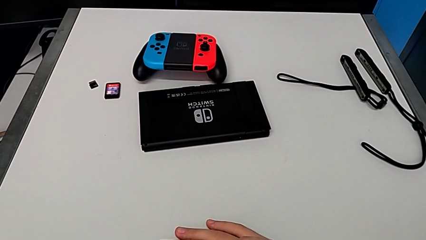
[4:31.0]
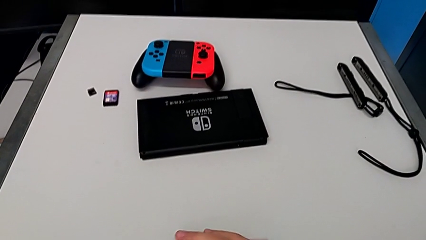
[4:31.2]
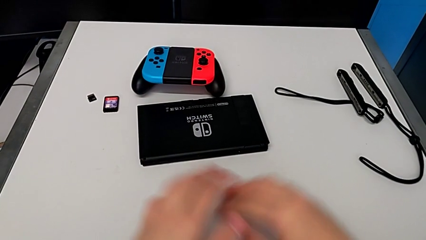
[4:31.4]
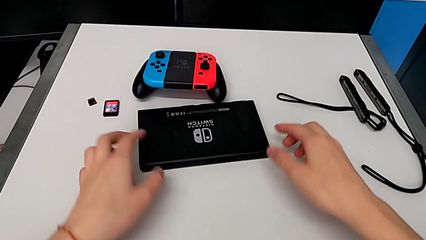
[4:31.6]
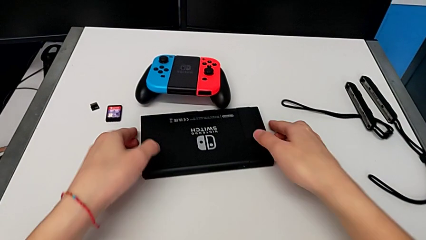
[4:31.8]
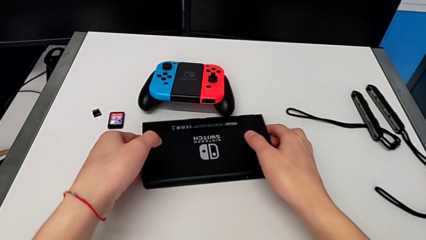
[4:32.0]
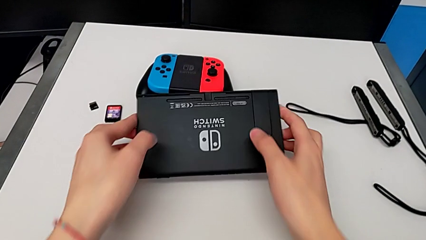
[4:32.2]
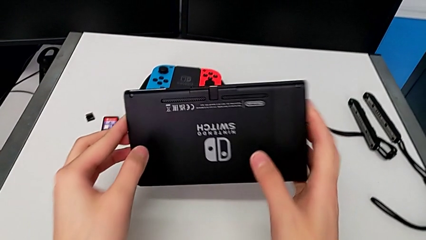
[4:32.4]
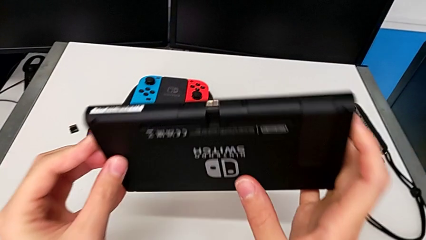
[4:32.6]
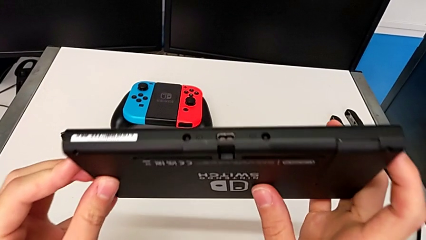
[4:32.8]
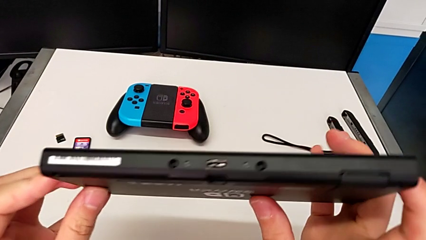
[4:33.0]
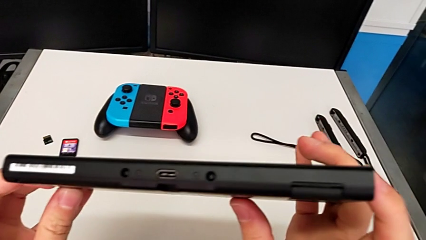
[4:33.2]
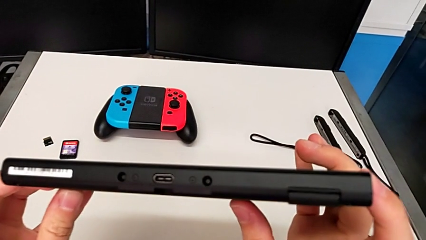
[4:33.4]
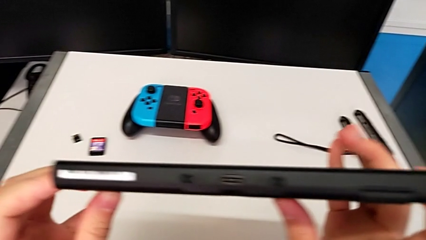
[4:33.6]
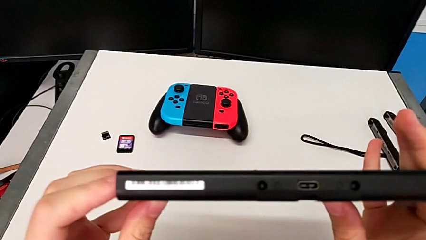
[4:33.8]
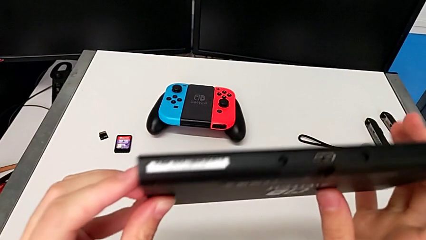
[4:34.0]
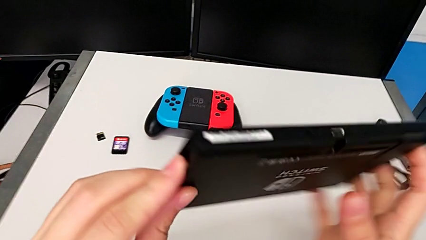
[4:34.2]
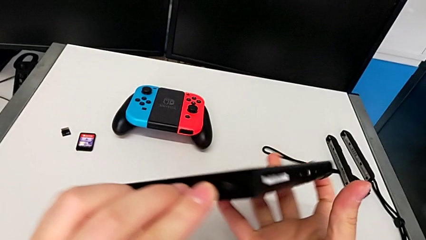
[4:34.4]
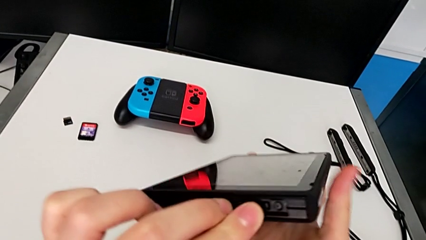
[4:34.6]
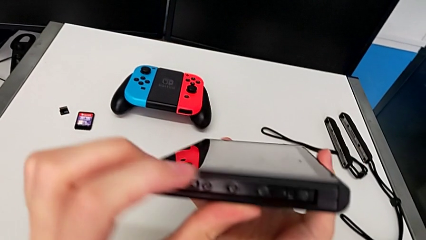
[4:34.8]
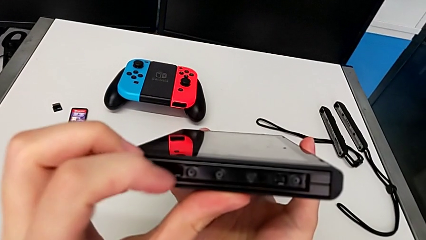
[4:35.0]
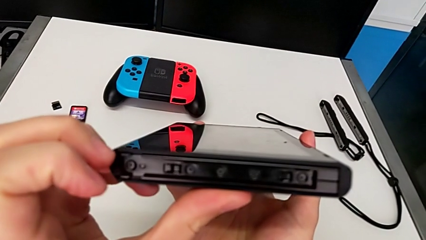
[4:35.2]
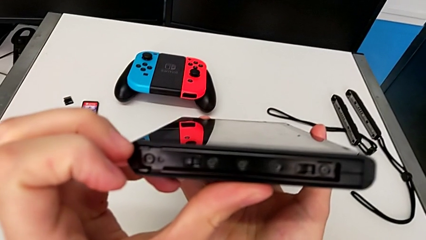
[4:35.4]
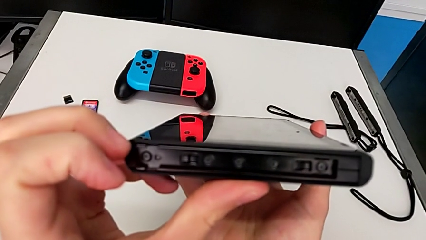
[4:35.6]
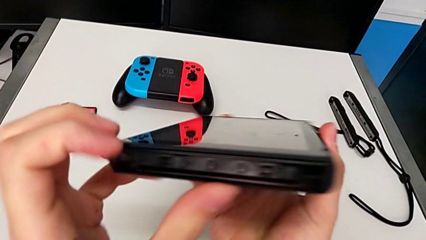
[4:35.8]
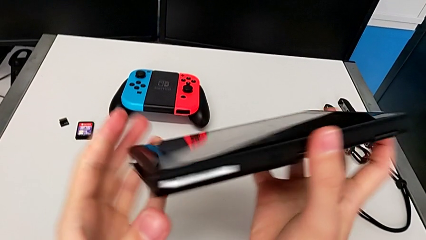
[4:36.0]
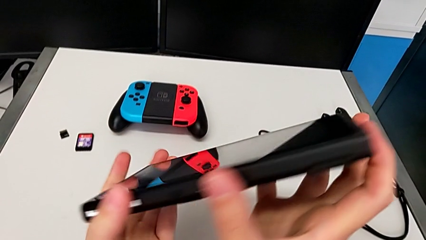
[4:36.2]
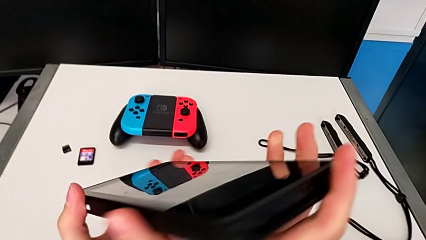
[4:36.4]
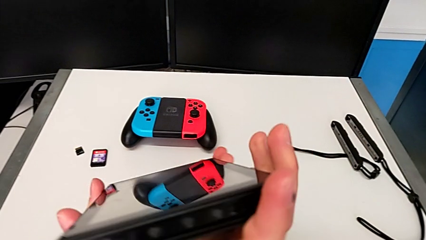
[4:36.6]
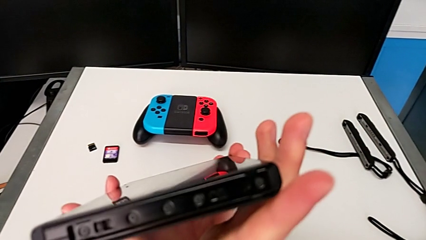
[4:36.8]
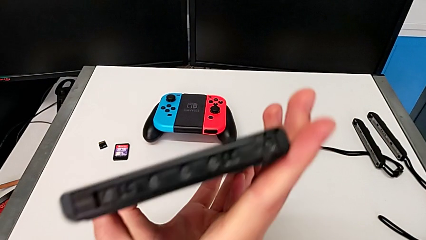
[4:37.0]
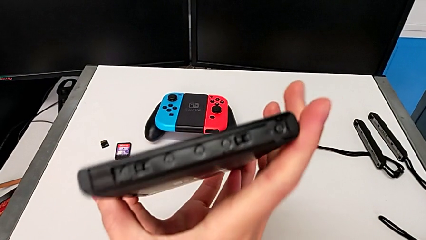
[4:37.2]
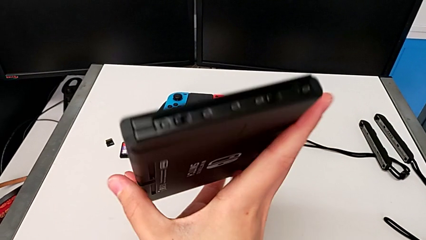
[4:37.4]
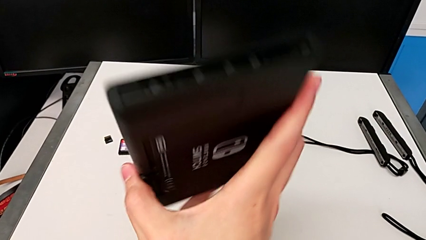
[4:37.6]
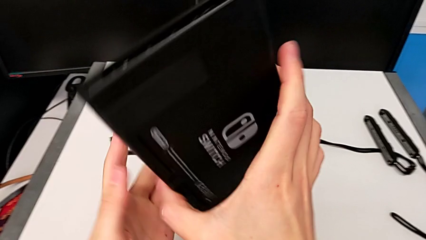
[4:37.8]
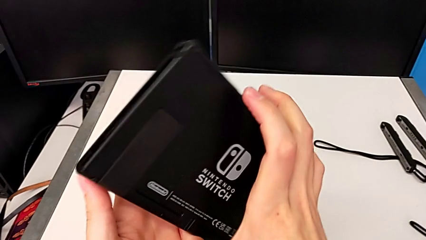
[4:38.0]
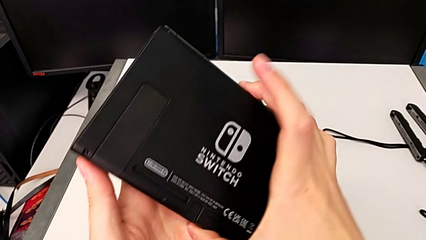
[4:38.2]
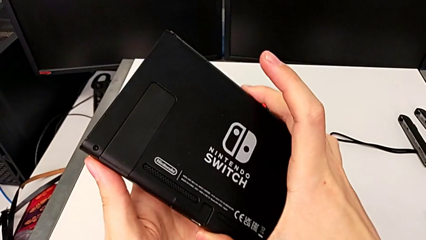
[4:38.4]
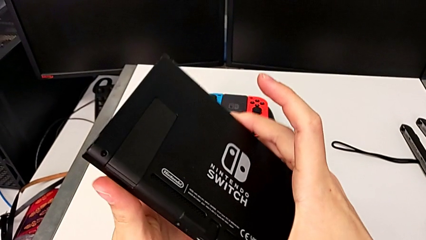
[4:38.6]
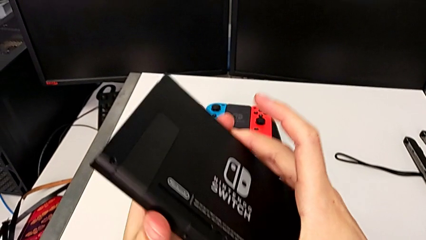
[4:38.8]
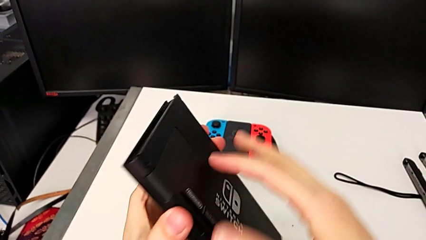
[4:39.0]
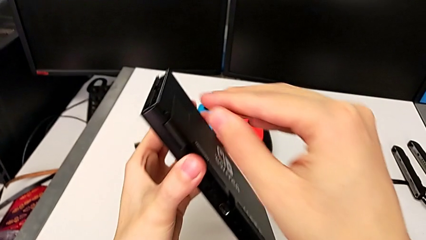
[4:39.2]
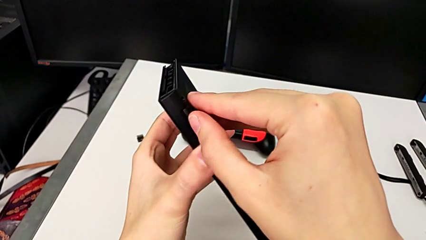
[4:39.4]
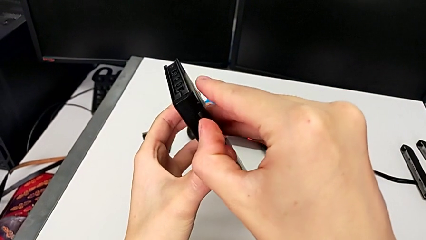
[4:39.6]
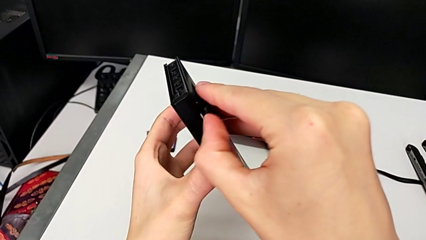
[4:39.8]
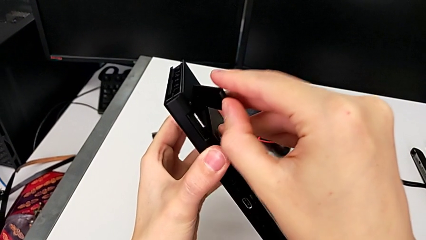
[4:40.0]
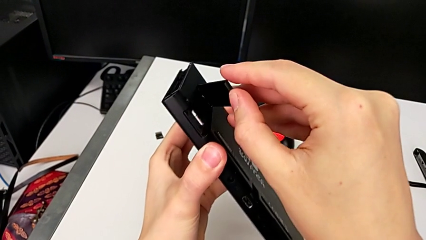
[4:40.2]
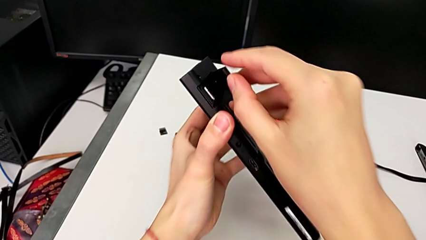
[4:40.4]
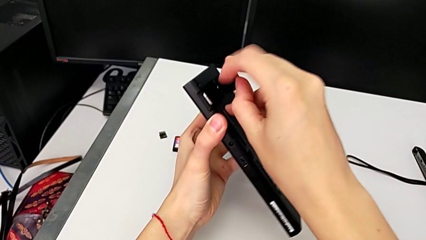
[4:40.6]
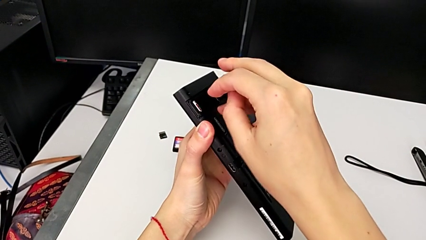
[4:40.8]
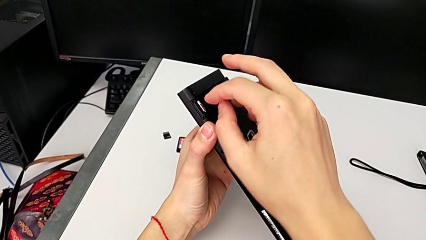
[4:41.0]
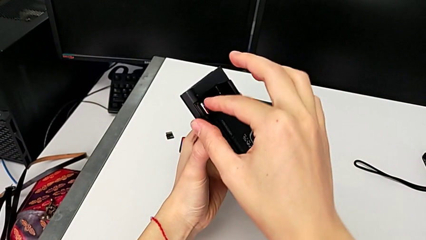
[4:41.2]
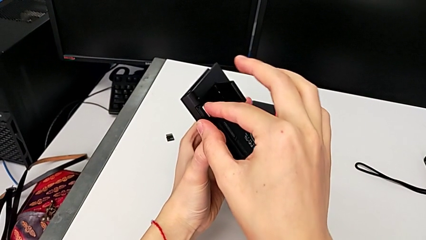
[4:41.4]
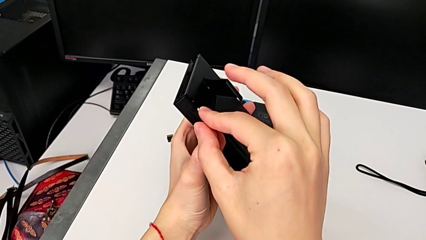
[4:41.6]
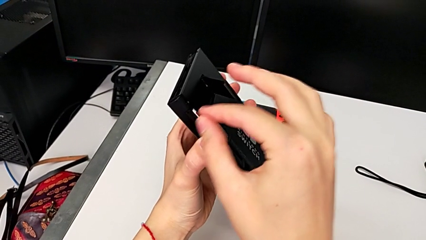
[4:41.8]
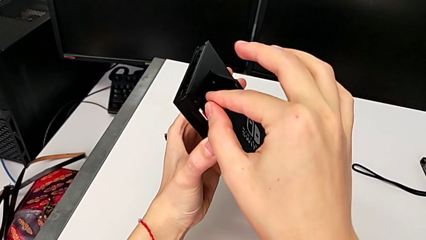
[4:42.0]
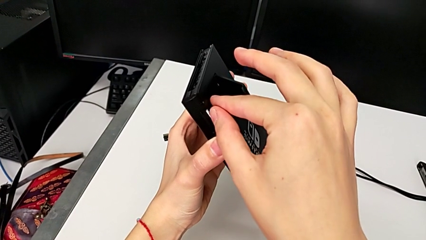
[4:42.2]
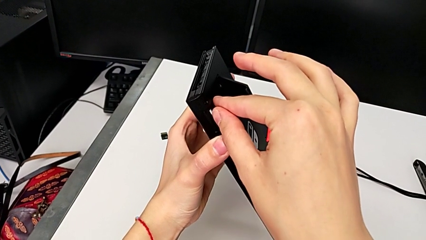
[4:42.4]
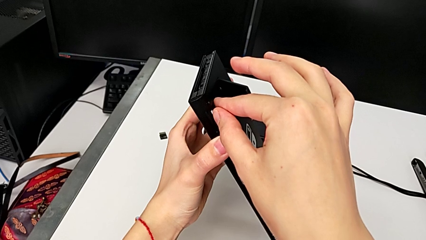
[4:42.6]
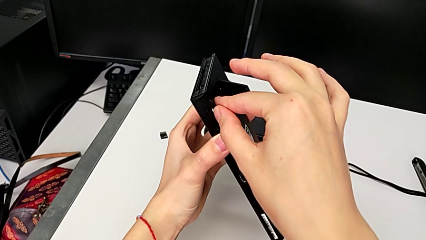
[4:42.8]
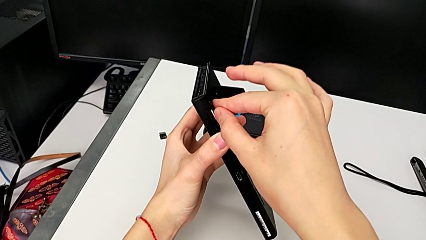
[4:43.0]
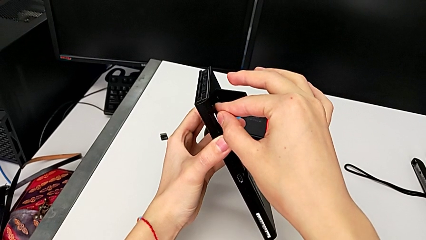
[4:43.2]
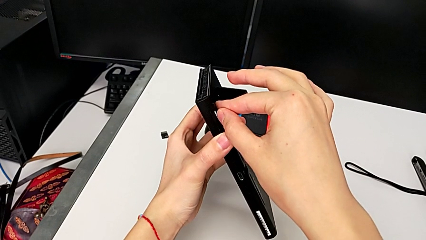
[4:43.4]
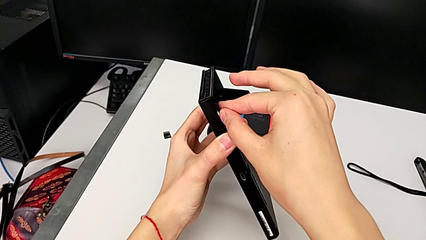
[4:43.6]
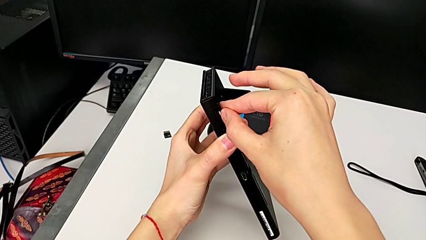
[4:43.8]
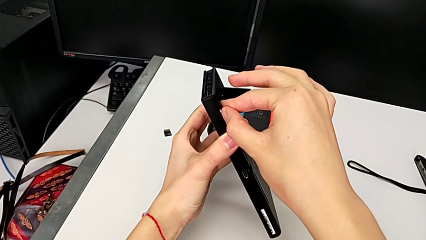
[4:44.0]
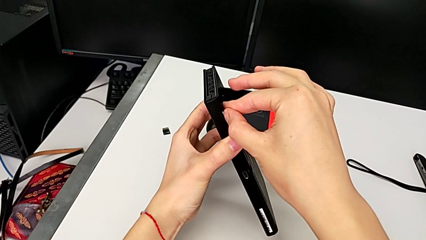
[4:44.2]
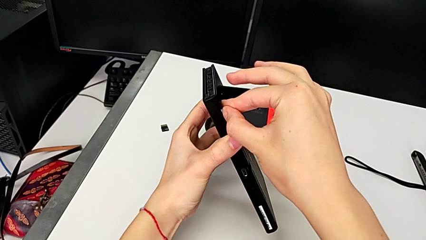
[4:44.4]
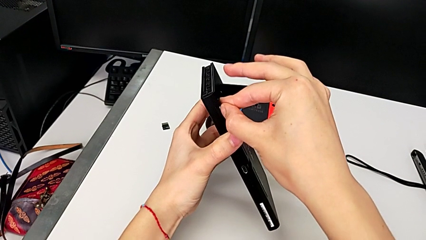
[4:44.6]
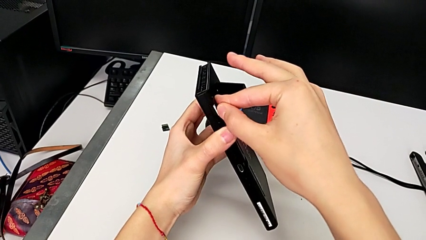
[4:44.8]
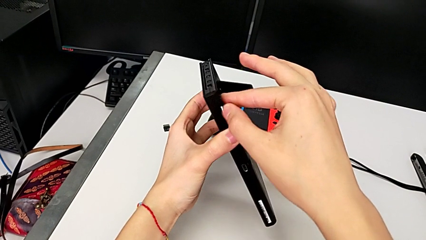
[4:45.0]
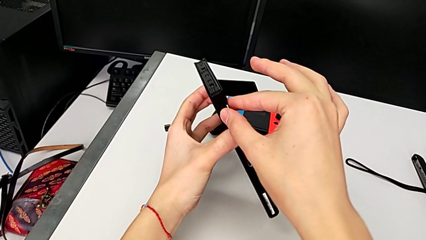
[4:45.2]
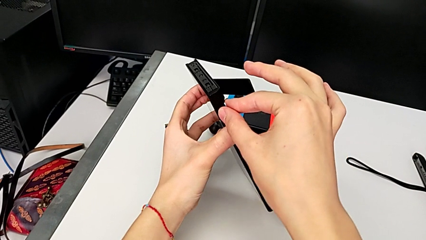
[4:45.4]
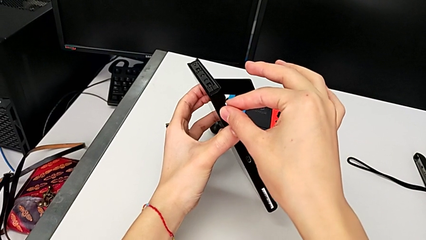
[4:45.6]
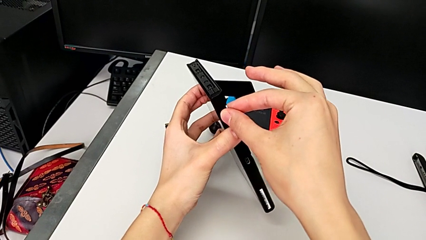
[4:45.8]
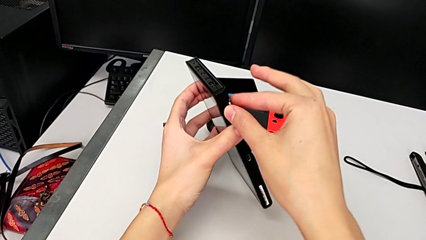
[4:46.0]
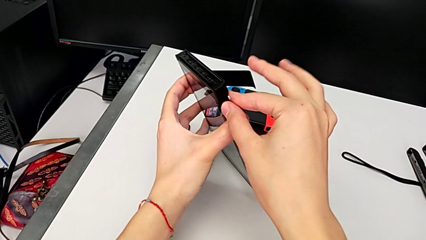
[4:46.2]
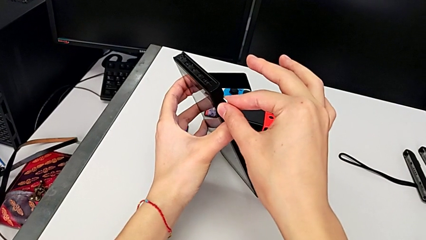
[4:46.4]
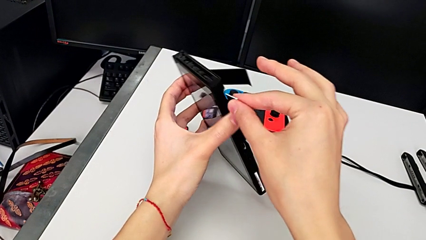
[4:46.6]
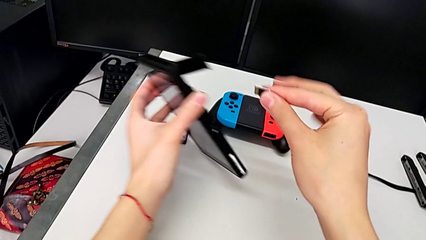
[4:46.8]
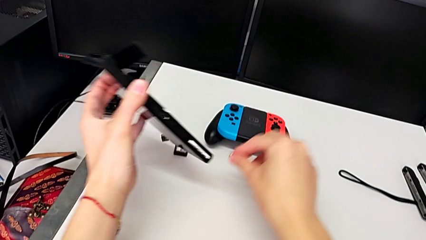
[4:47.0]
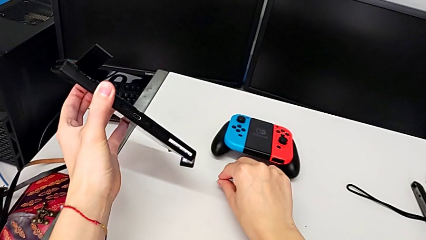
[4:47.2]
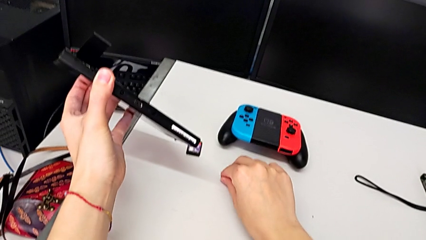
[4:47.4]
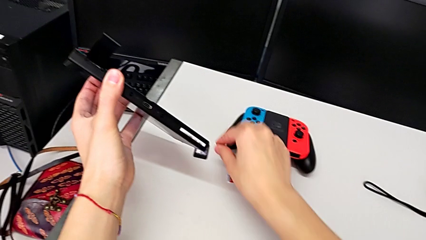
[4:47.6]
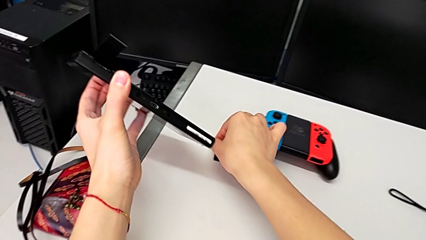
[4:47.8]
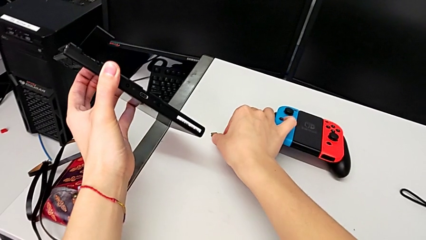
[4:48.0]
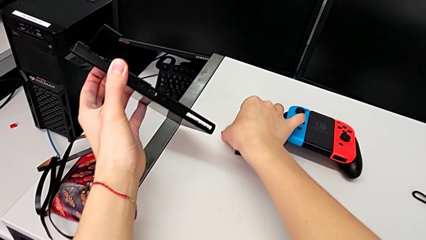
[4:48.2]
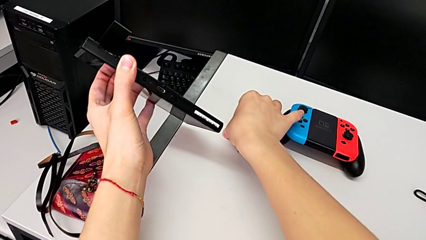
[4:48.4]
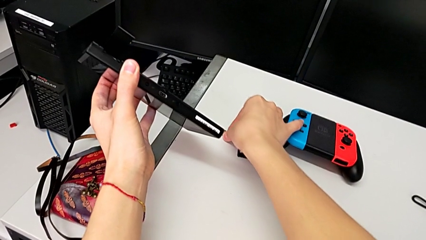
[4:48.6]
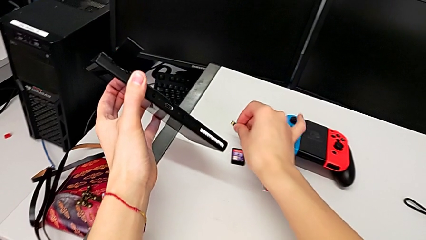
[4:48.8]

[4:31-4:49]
The camera wearer is exchanging their micro SD card for the Nintendo Switch's. They grab the Nintendo Switch, lift it, inspect it, rotate it twice and inspect it. They grab the kickstand and open it twice. They grab the old SD card, push it, grab it, pull it and place it. They grab the new SD card.
